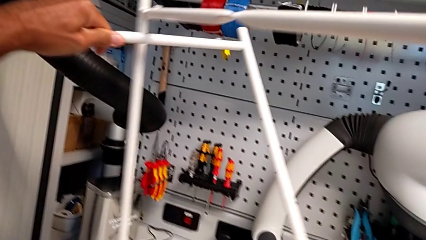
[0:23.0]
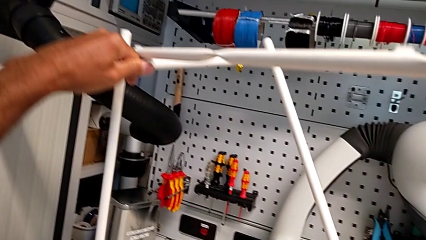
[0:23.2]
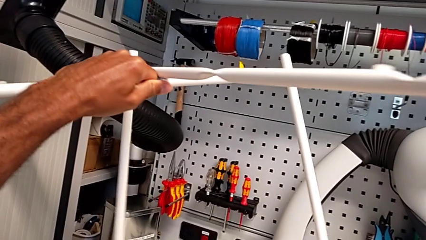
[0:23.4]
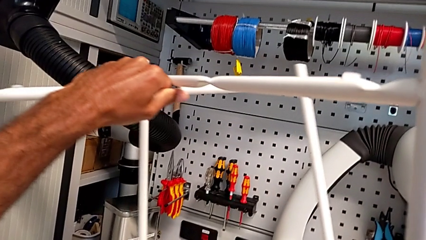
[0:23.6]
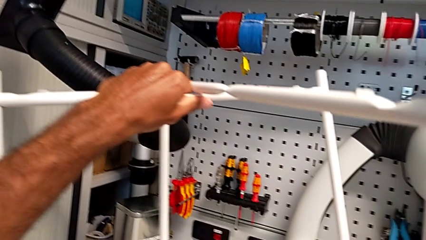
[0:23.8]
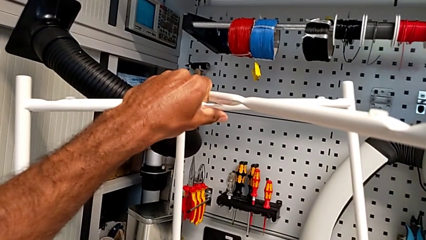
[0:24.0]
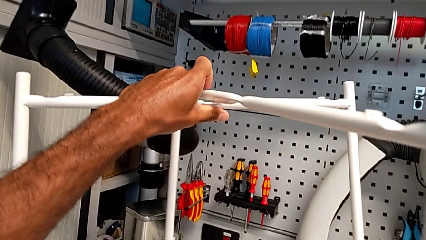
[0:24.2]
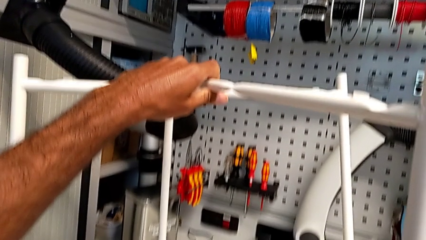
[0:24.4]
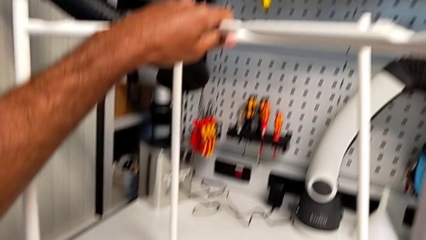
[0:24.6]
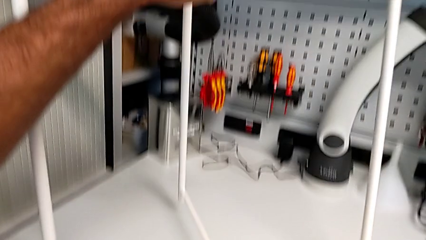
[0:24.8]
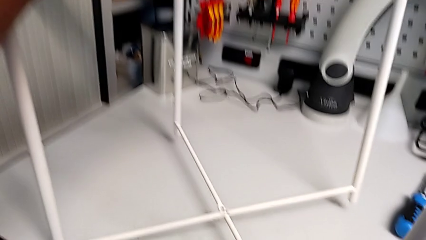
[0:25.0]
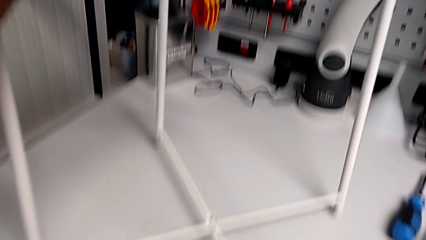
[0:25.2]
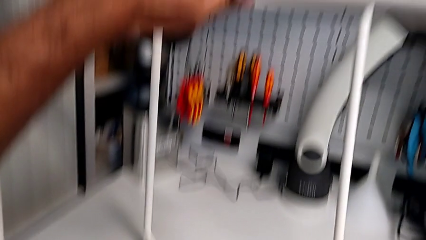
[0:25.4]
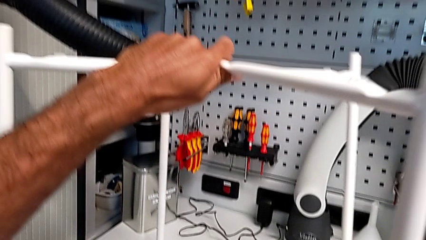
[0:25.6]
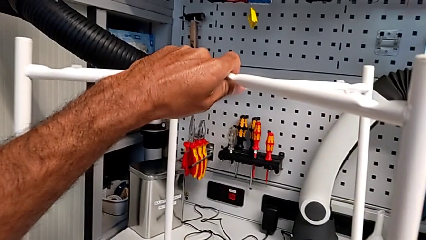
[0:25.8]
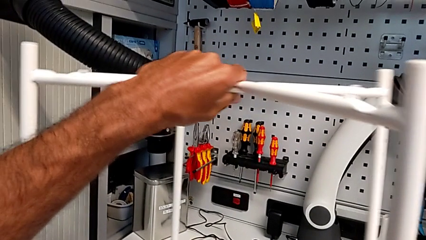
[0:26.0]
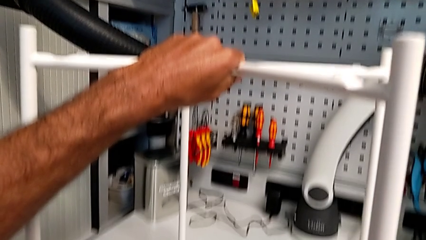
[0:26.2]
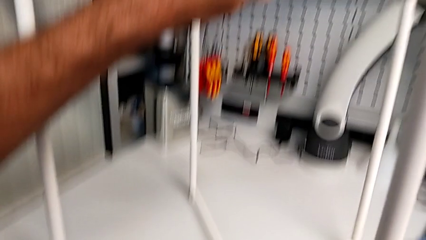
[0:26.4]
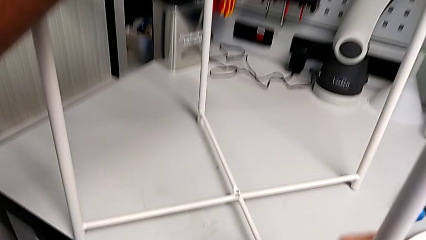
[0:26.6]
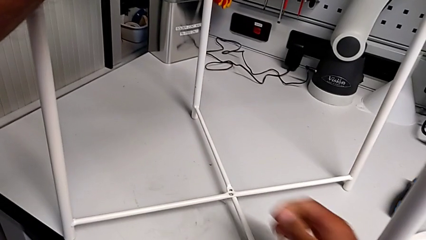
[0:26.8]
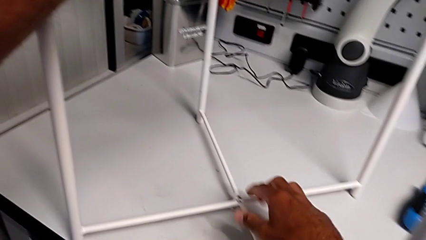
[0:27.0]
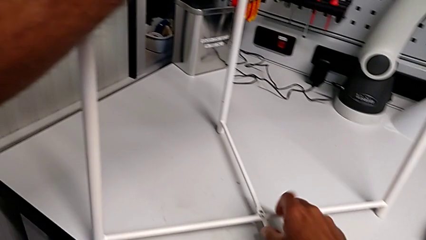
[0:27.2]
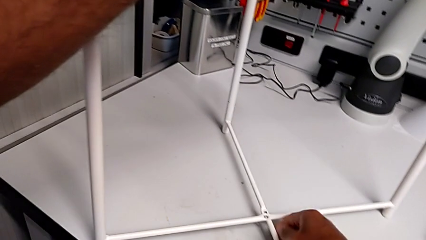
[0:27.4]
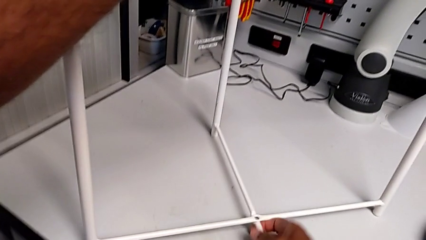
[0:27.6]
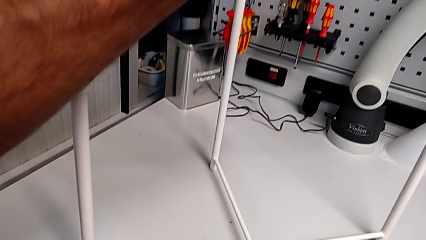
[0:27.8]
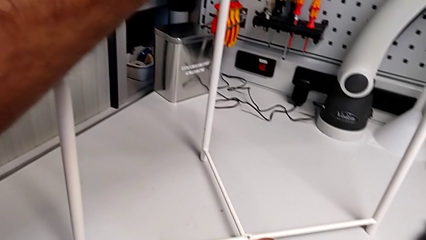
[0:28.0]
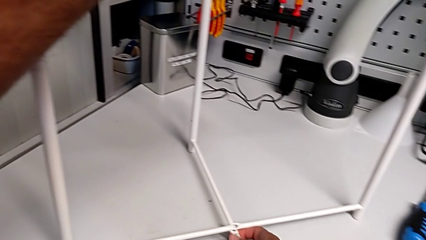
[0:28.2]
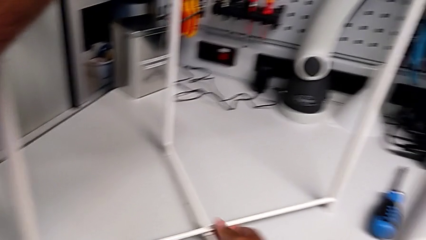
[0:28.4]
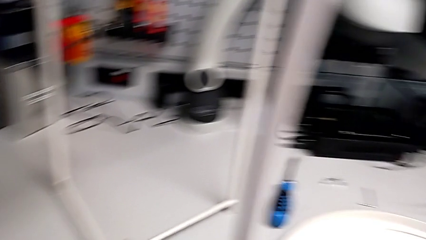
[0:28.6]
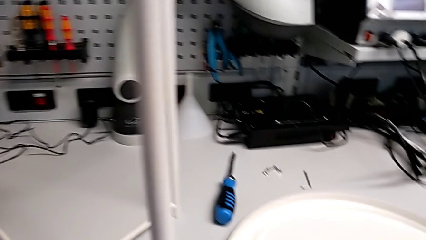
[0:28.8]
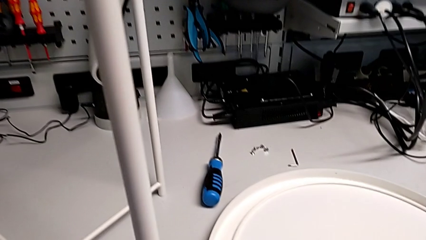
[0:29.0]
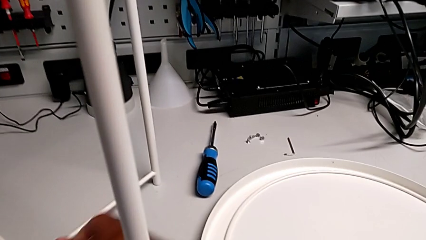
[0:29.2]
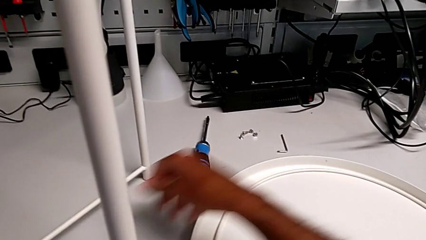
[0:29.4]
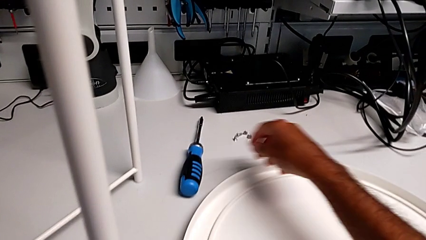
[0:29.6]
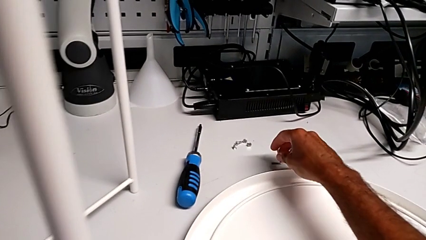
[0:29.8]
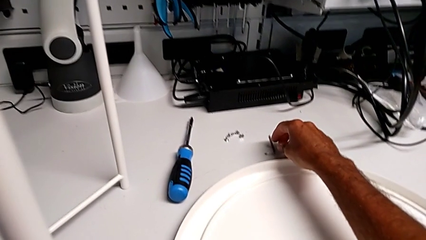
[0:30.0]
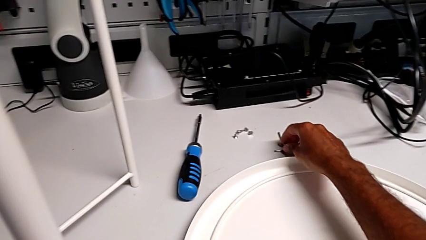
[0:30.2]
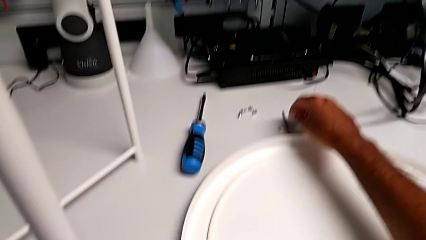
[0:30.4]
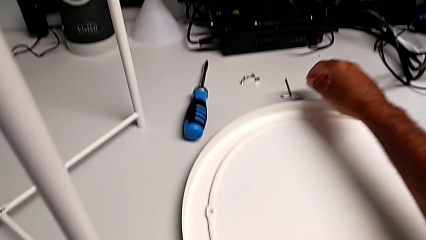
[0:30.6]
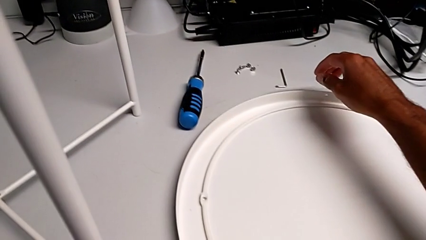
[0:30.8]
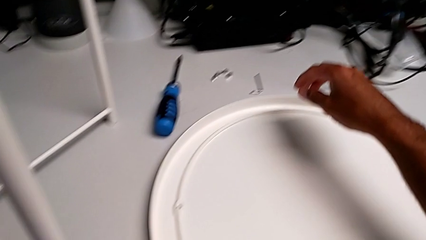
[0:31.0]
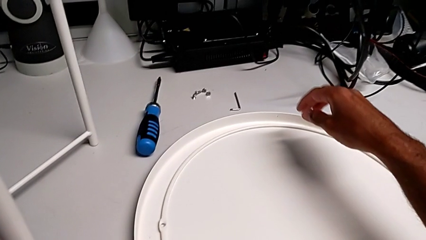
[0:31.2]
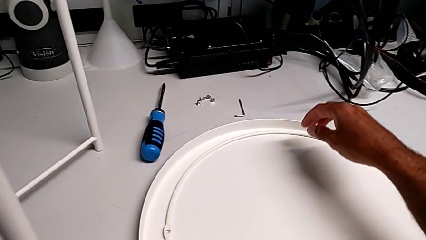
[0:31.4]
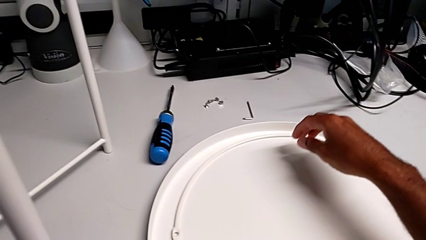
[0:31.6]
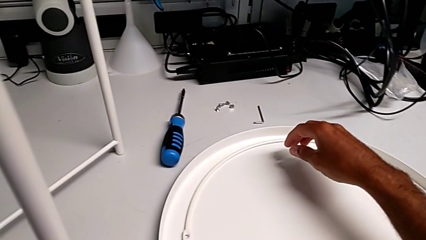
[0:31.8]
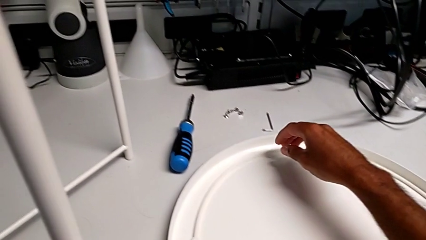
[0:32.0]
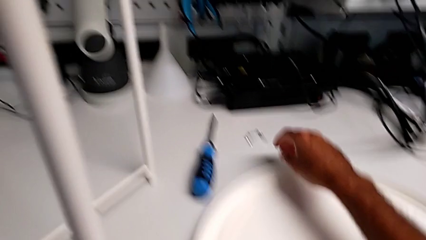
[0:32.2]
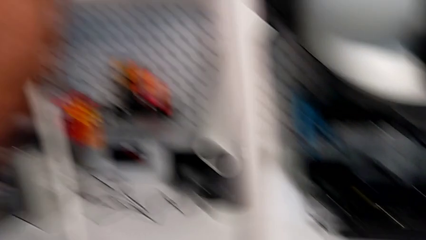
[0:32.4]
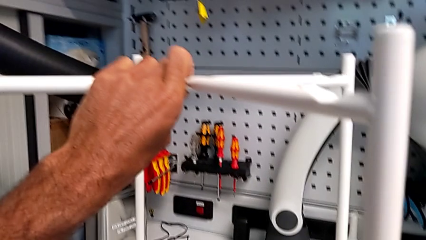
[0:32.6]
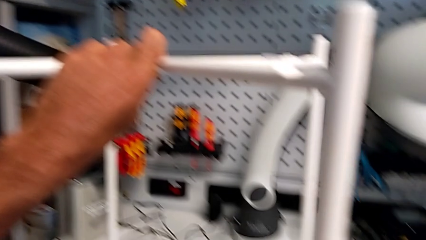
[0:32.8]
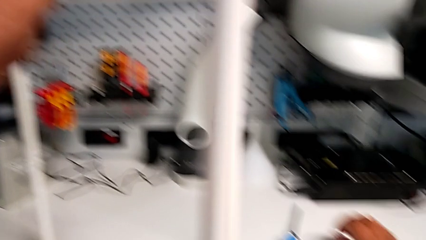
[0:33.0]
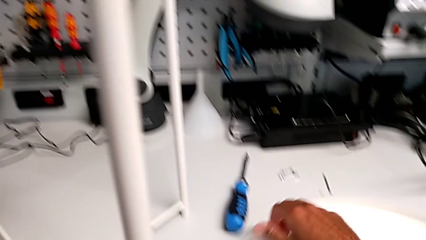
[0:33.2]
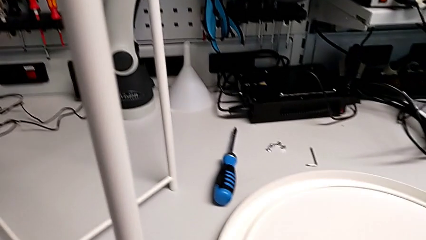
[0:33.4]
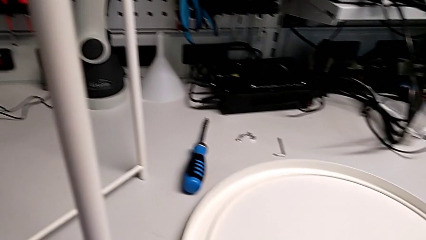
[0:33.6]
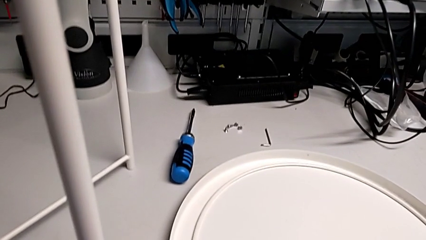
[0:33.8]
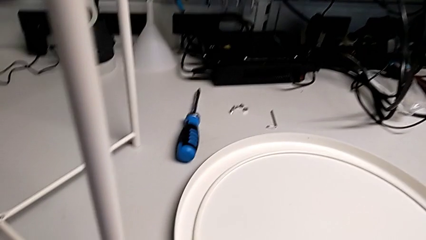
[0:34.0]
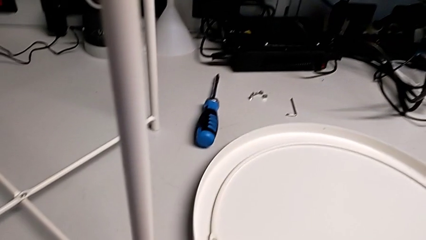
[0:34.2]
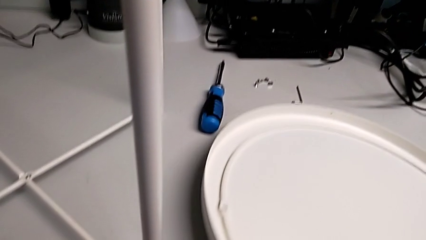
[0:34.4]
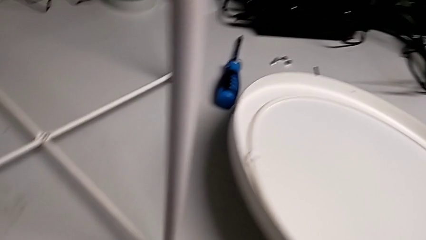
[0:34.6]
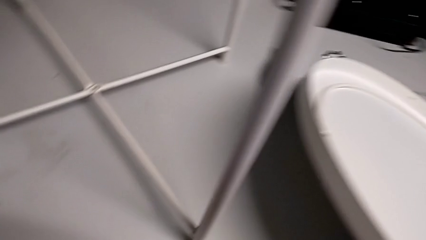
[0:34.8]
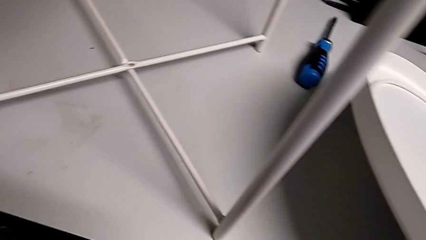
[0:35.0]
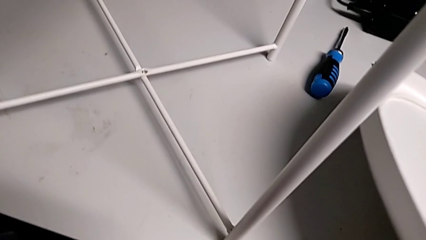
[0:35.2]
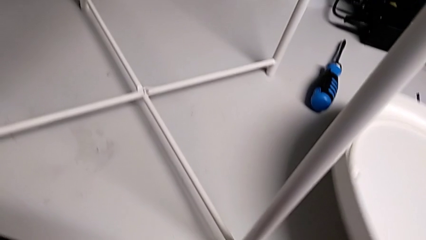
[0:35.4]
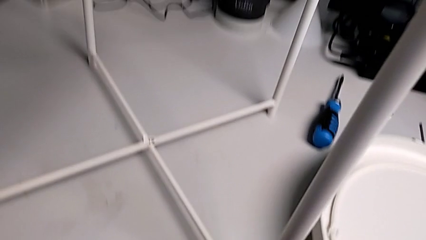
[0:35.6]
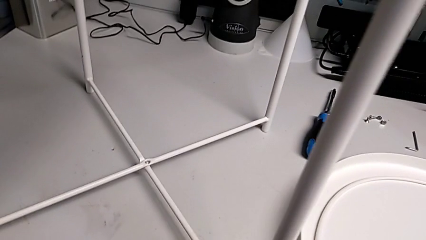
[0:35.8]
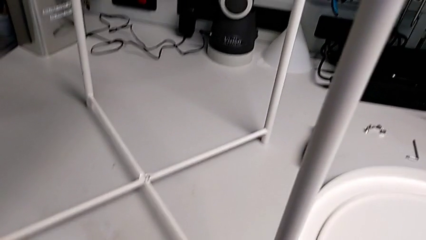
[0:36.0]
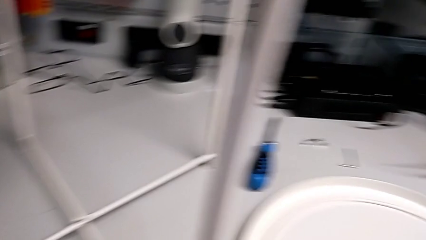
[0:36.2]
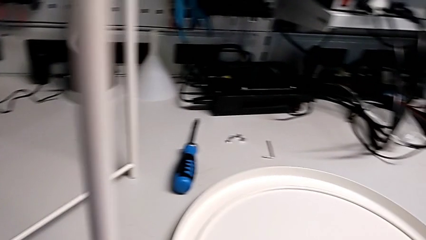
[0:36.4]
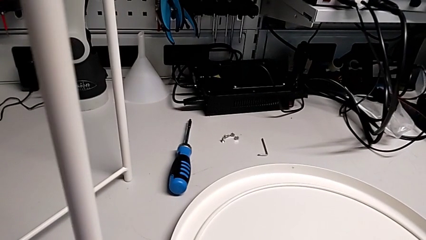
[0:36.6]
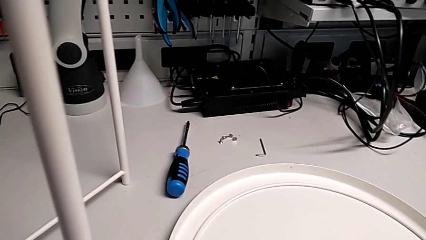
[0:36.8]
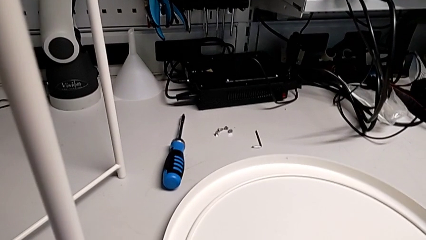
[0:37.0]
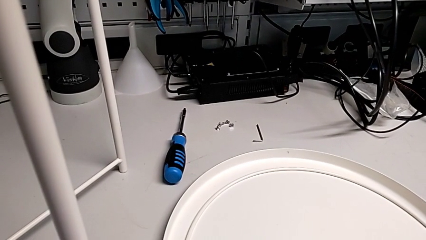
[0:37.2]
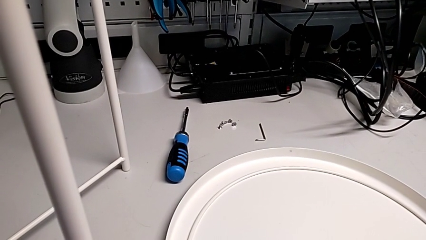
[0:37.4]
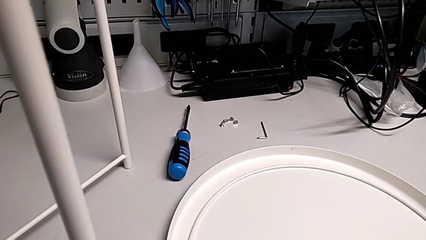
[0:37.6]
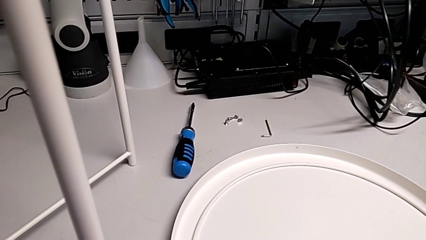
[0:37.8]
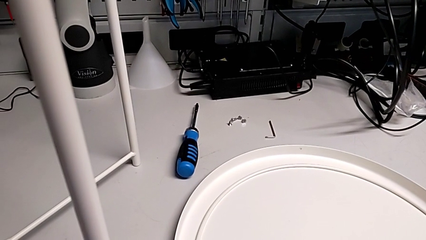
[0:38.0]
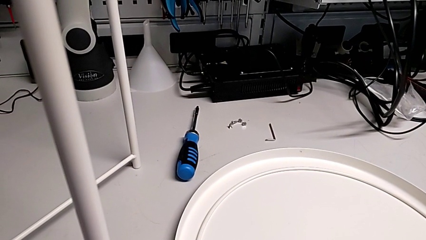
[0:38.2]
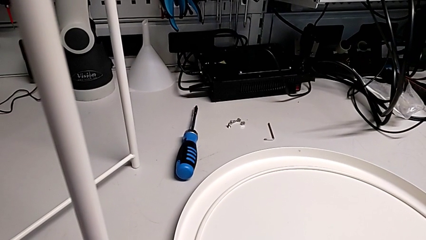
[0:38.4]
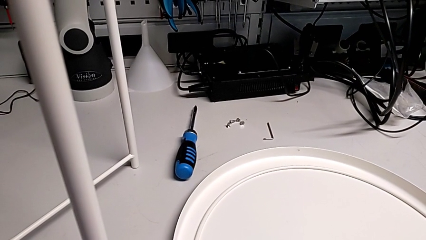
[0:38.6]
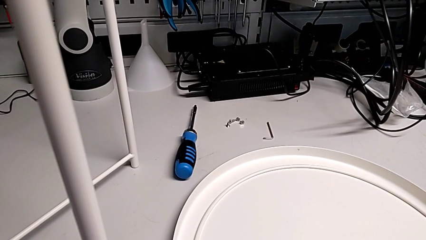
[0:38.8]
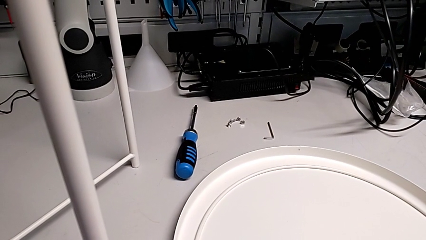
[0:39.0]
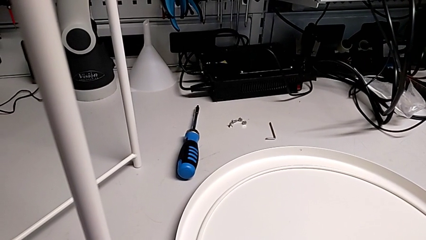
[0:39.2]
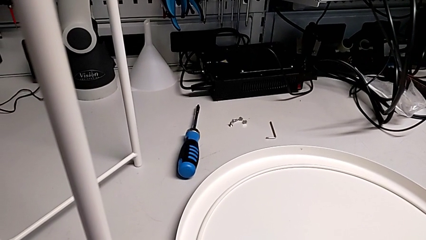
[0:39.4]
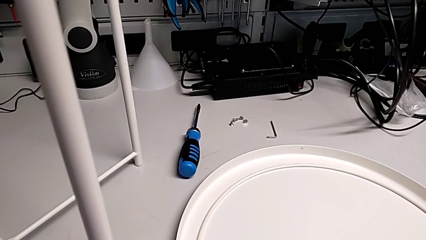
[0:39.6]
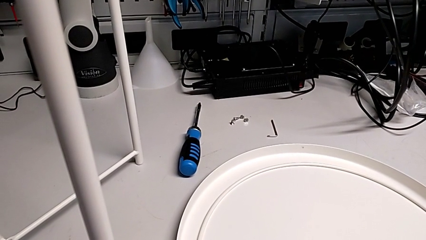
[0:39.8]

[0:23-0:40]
The camera wearer is assembling the legs. They keep aligning the leg, approach the Allen wrench, lift the tray, place it and hold the leg.
